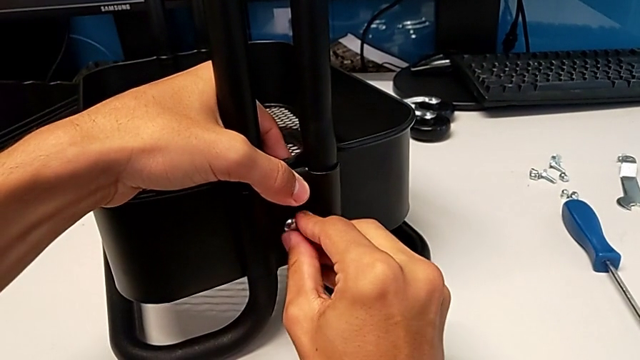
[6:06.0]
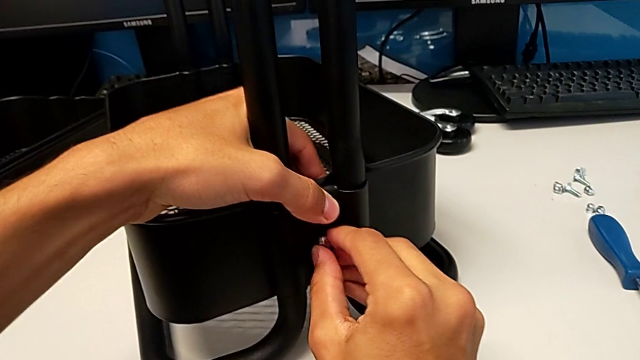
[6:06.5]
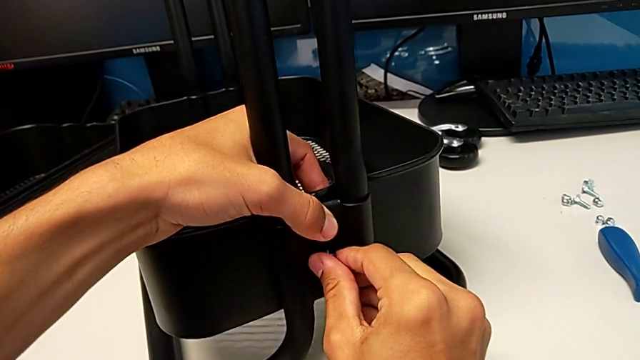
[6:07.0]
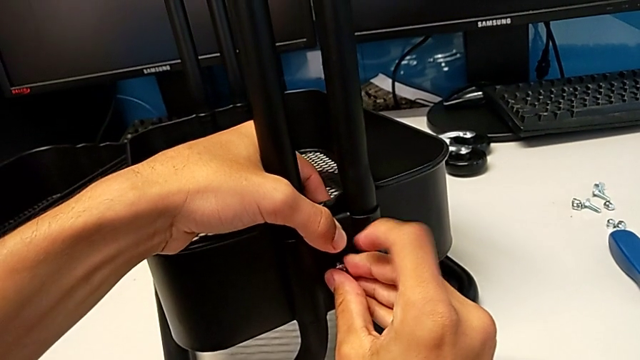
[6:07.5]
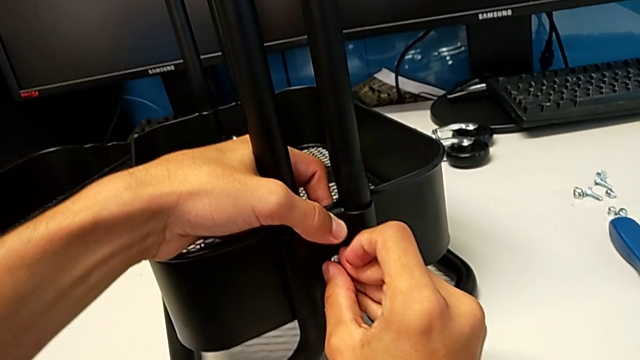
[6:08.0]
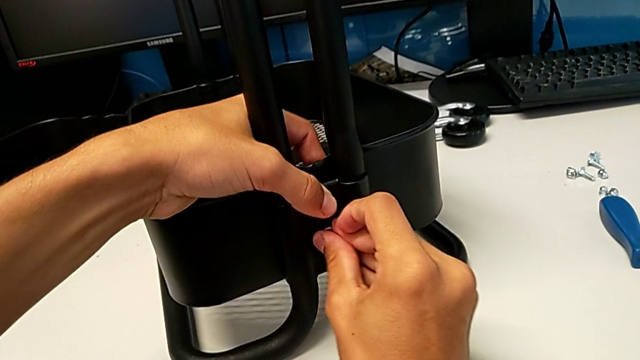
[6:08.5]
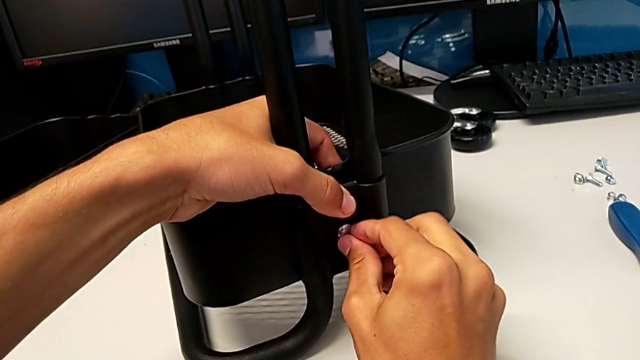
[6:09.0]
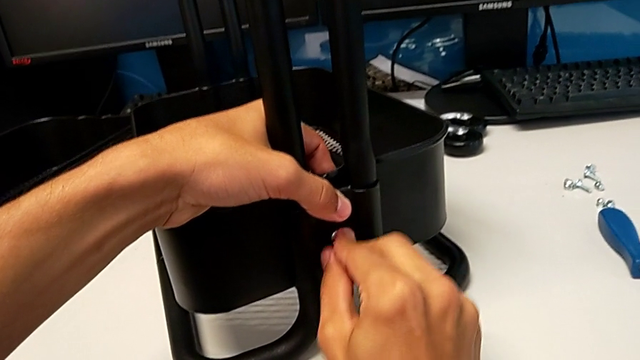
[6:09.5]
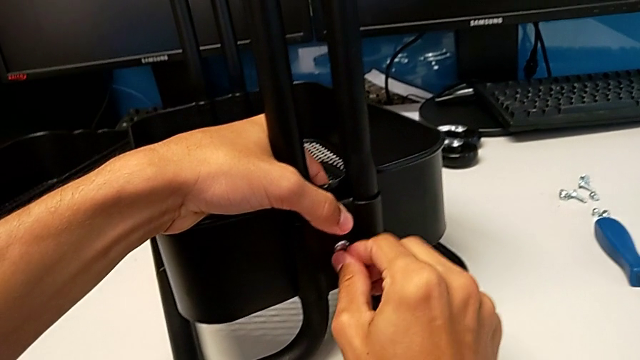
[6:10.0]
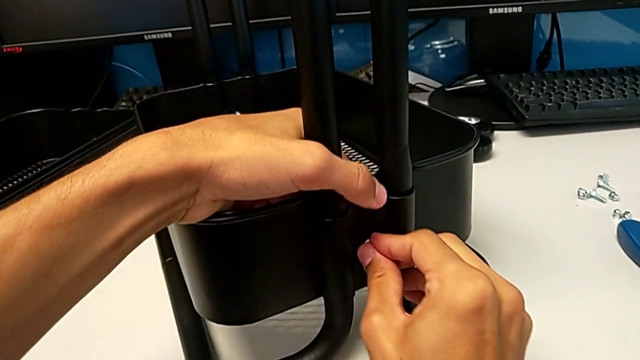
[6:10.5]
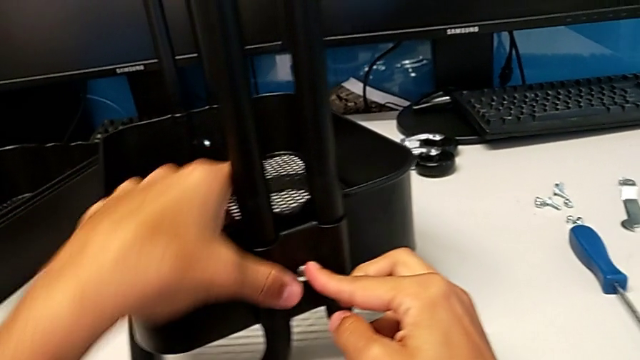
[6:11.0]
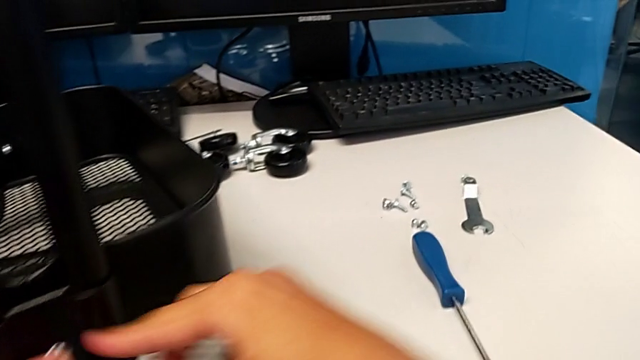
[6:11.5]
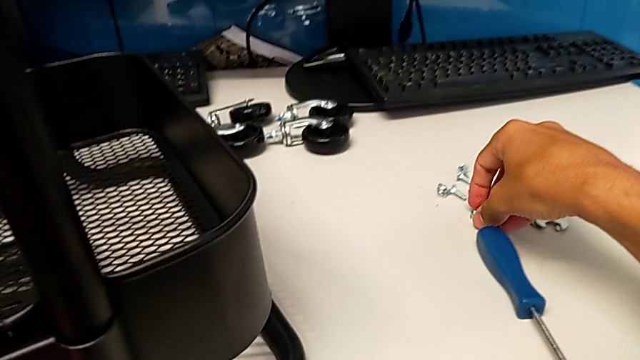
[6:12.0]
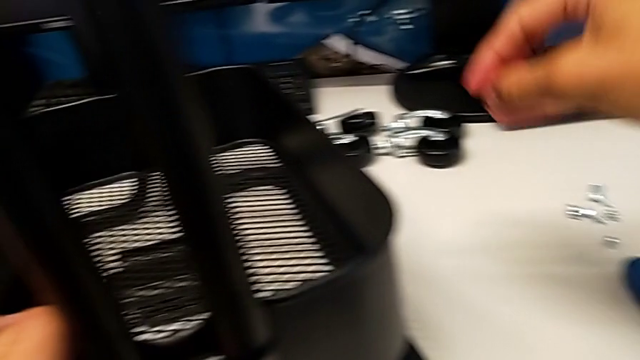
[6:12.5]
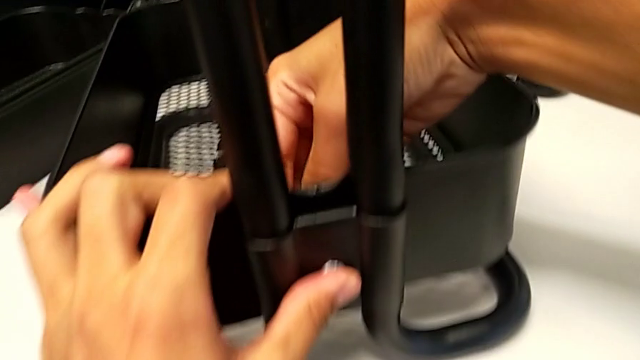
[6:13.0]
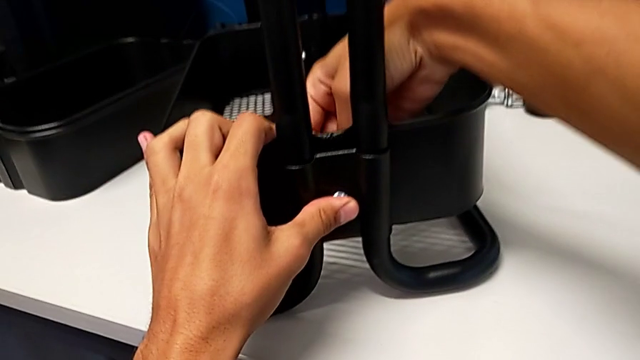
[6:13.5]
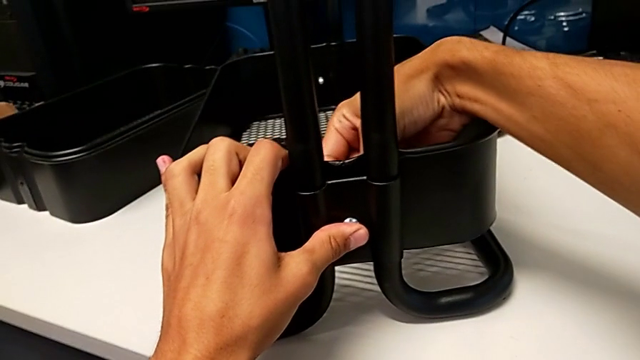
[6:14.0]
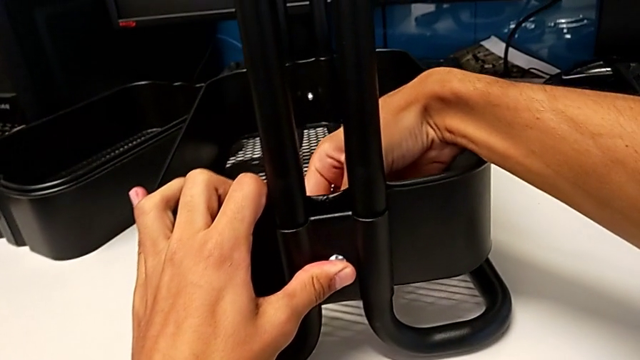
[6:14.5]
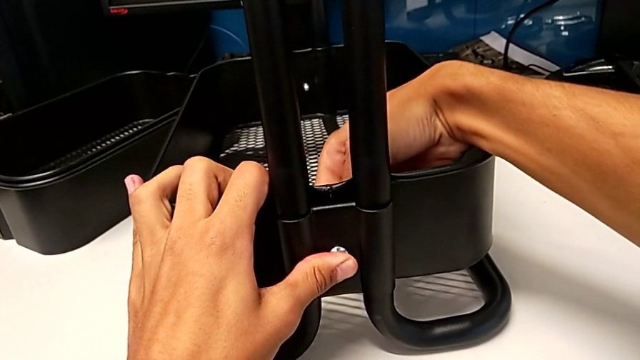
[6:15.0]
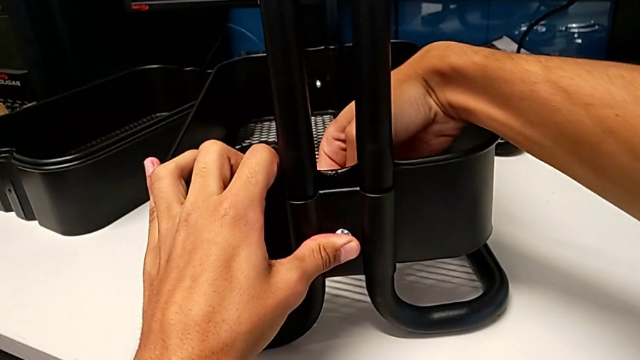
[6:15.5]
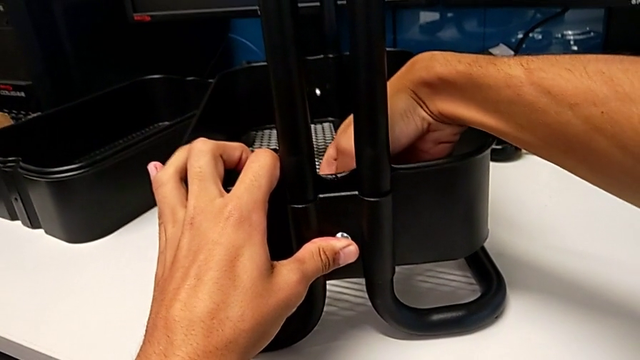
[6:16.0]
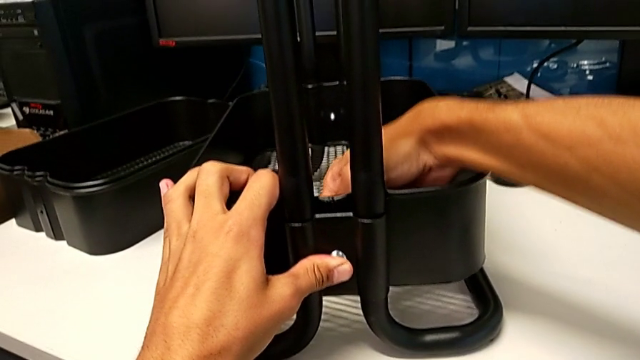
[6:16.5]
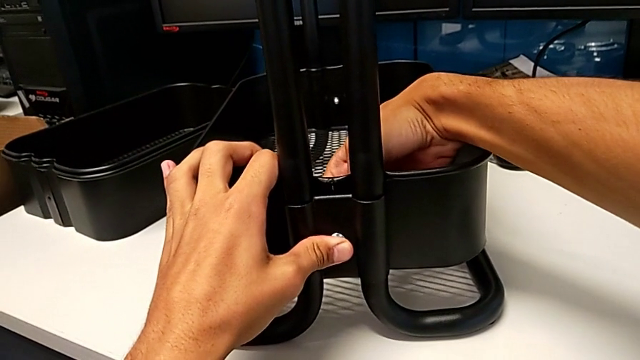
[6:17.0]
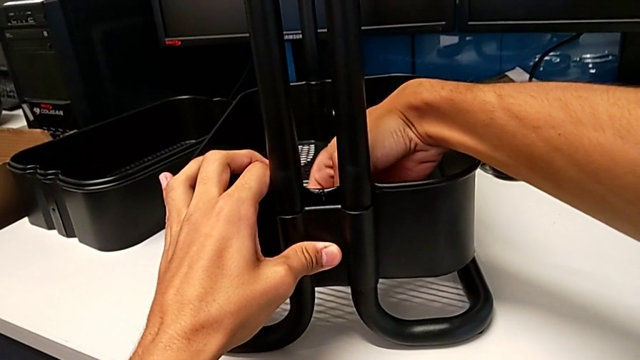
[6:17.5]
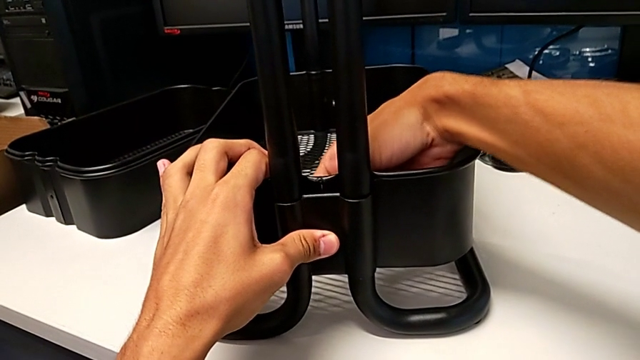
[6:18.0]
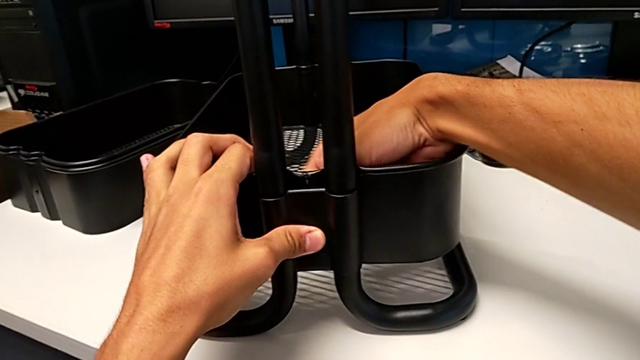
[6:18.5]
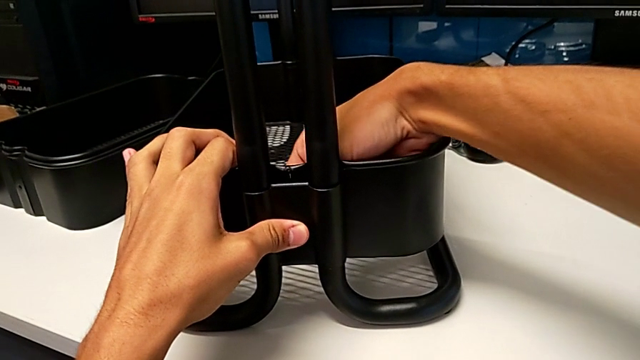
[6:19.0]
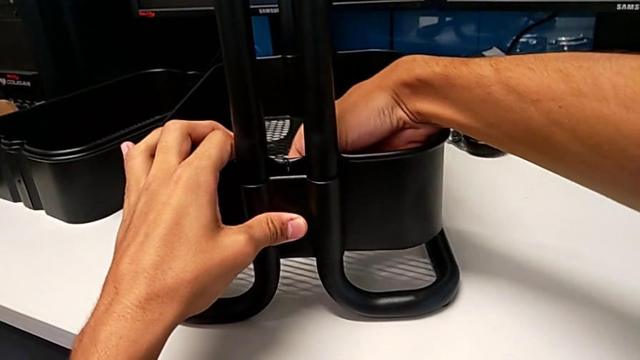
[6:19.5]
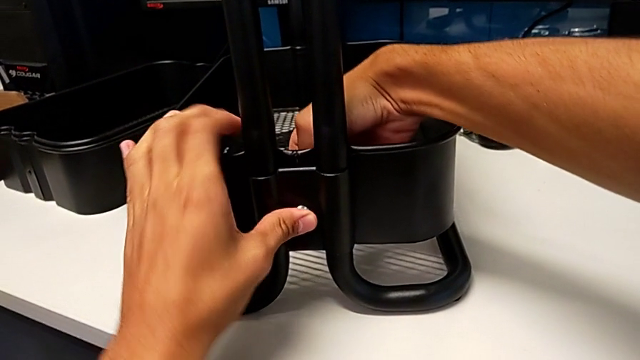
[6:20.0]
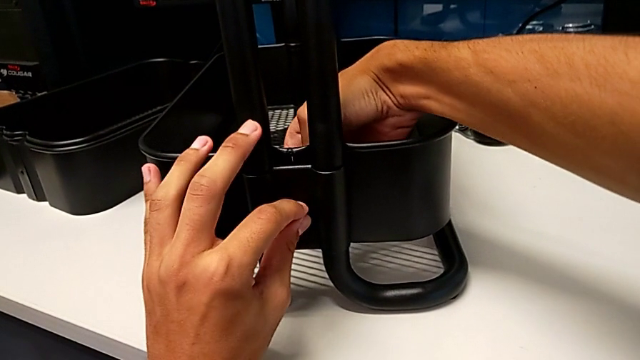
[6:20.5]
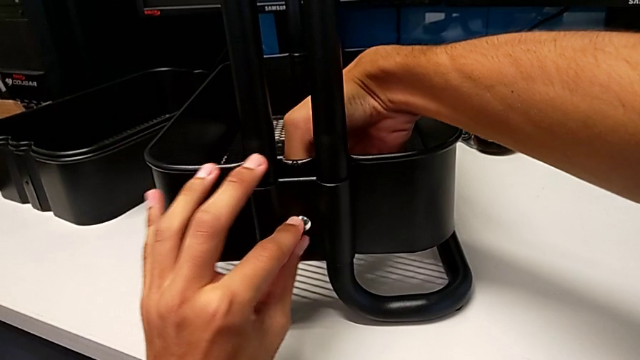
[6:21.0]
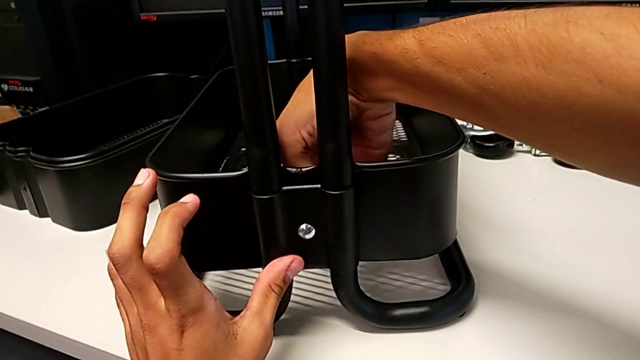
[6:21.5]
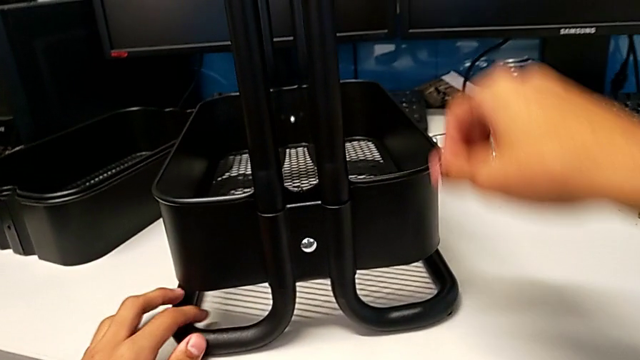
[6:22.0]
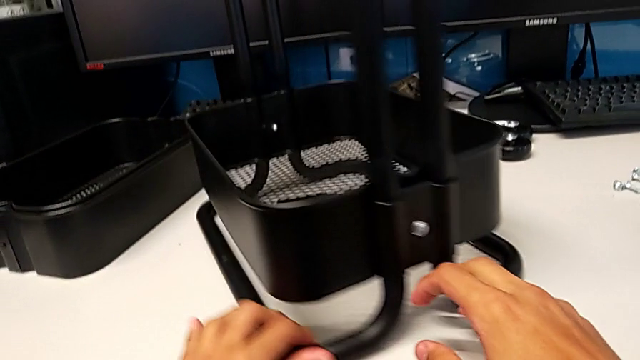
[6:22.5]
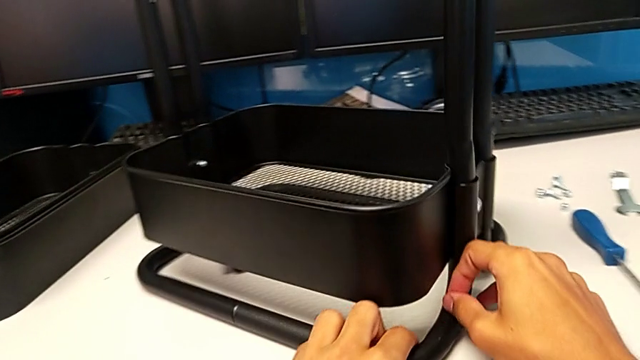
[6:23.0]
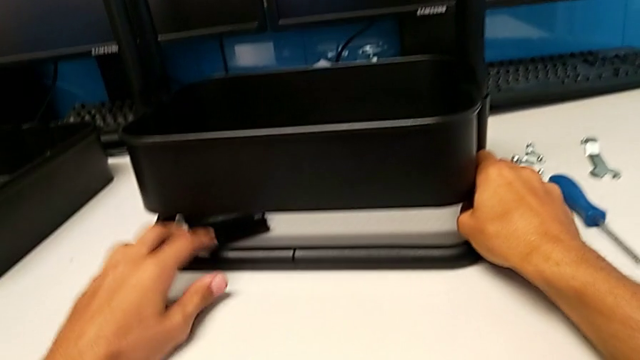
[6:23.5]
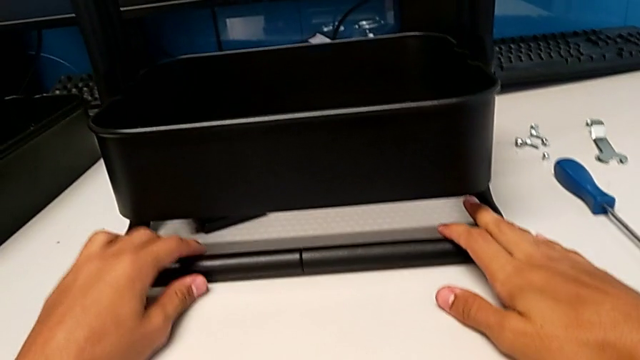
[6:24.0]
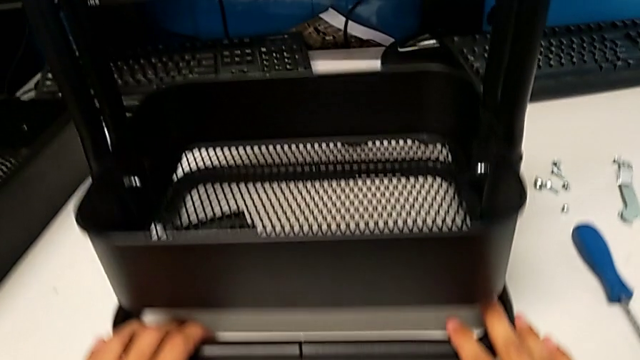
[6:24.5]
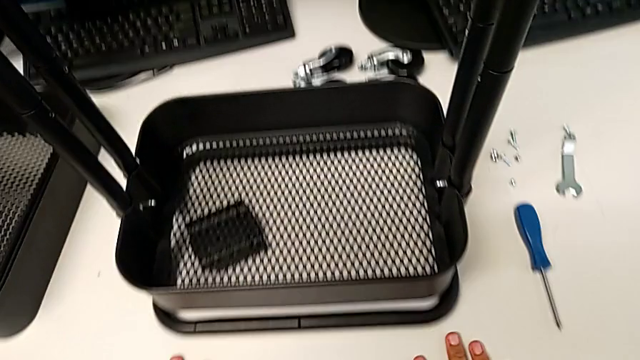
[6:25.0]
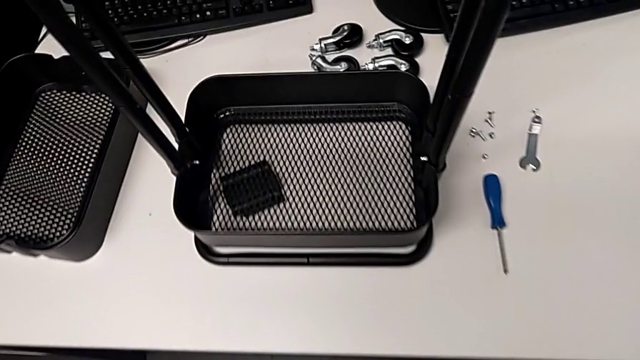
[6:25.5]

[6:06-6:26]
The camera wearer is screwing the right brackets onto the base of the shelf. They keep screwing the bolt, grab the hexagon cap nut, screw it and rotate the utility cart.

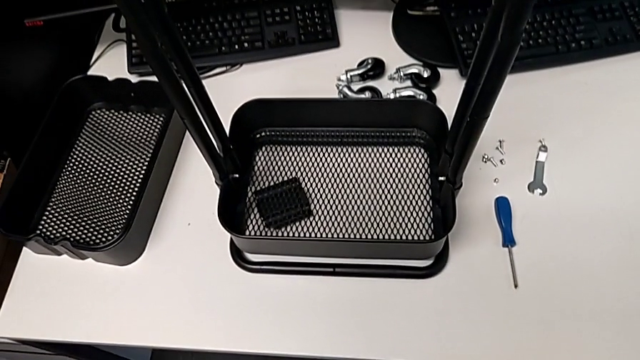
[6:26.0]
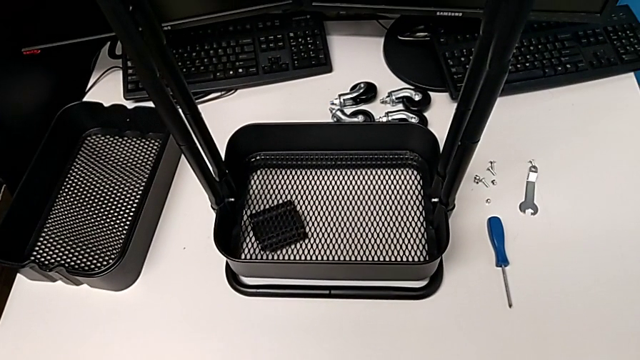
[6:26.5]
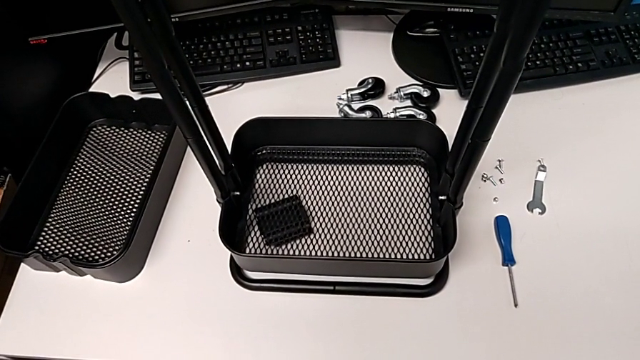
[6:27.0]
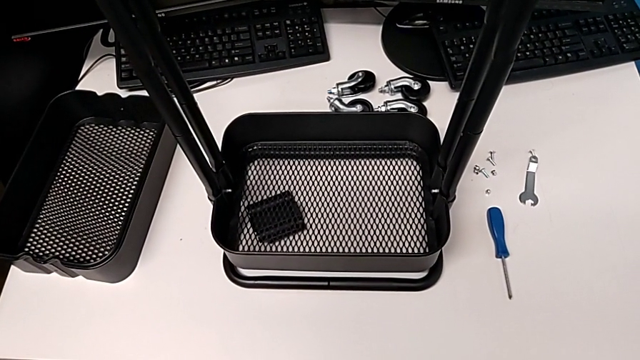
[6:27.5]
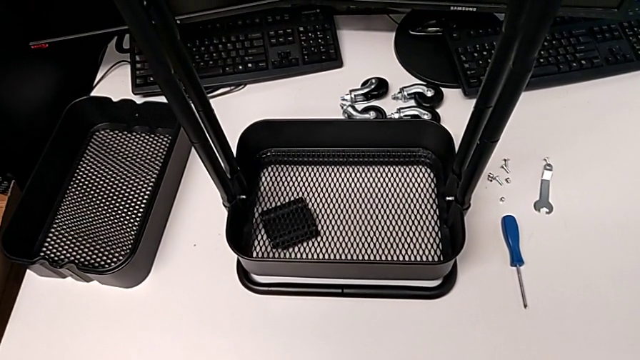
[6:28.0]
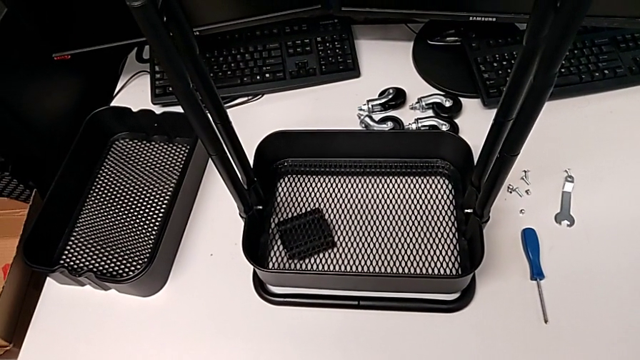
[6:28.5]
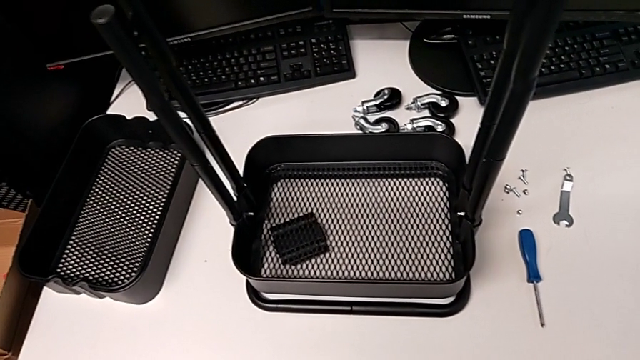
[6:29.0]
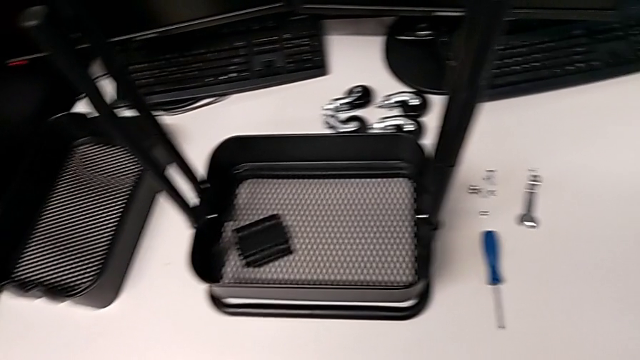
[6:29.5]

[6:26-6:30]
The camera wearer is assembling the remaining trays on the base.
